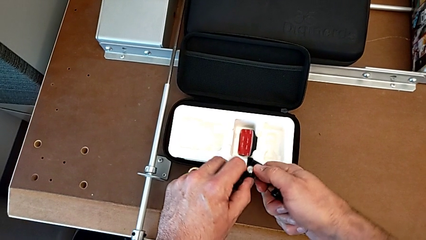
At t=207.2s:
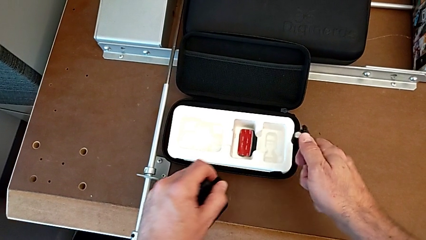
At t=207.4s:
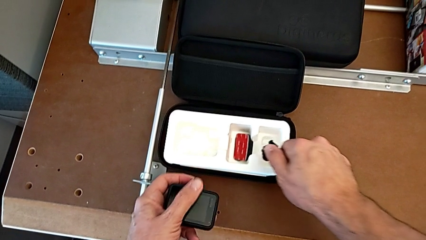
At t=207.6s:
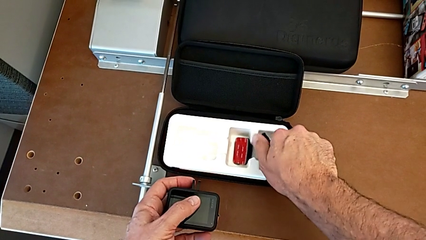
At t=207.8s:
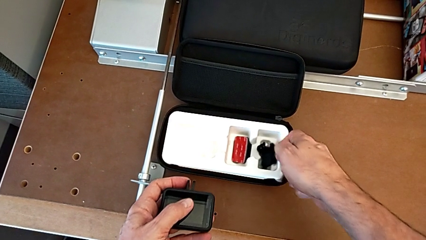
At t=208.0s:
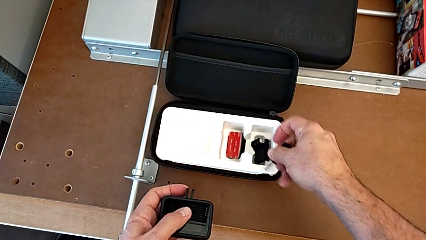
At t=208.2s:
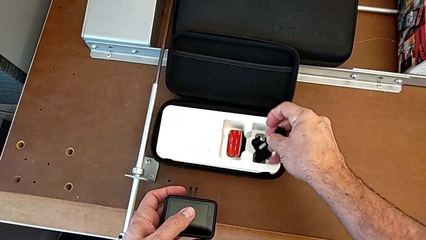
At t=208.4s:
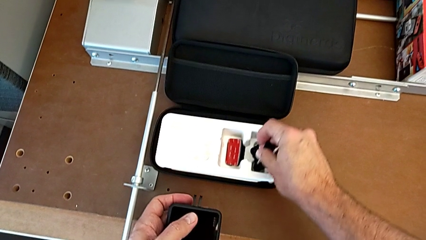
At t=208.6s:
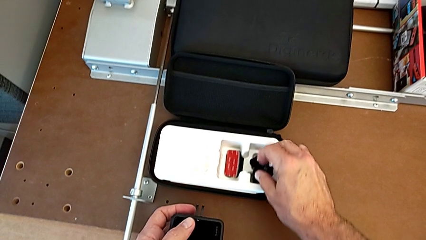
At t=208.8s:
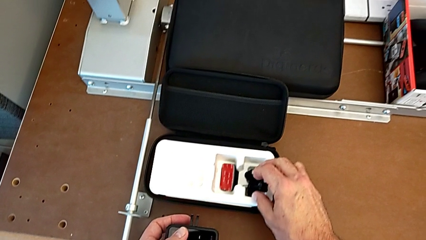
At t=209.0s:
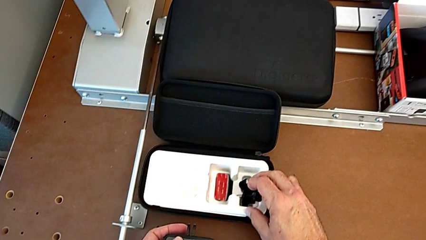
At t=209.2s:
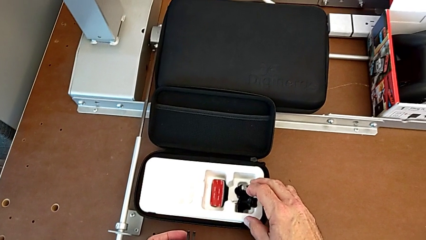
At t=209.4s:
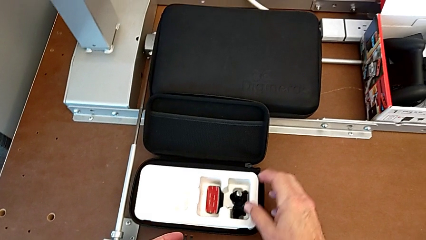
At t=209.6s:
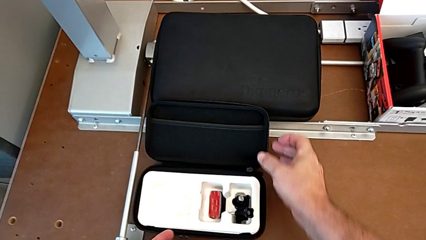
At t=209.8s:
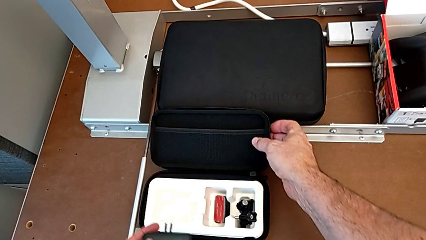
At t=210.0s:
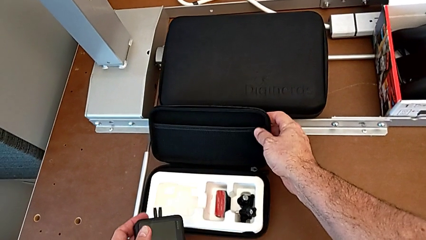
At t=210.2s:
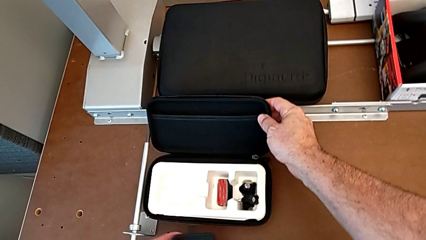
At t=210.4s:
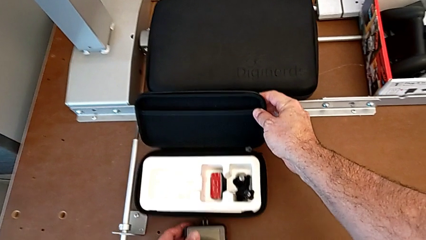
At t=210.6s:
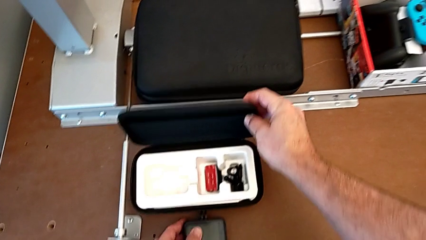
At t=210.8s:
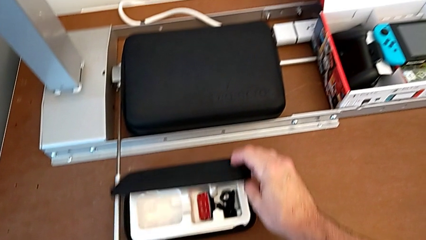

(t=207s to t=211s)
The camera wearer is disassembling the strap. They withdraw the mounting peg.

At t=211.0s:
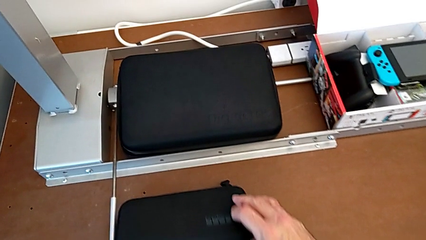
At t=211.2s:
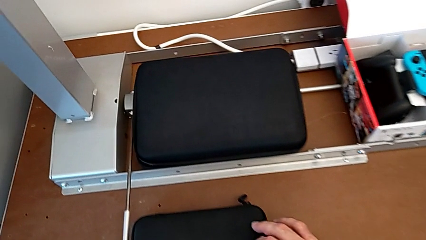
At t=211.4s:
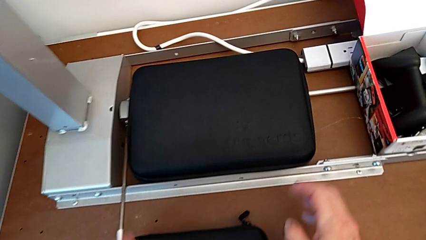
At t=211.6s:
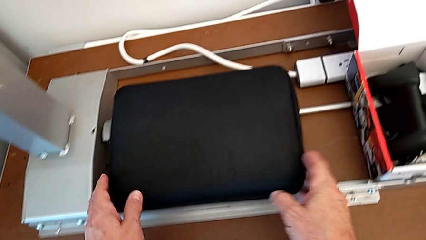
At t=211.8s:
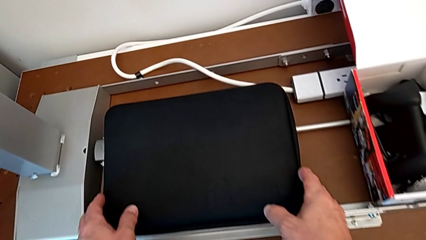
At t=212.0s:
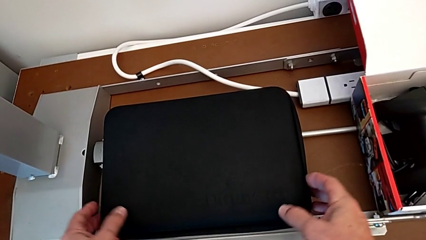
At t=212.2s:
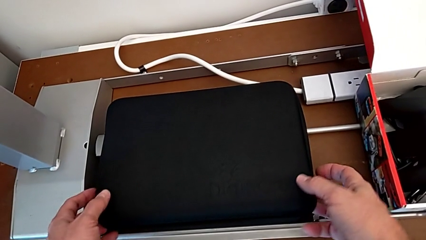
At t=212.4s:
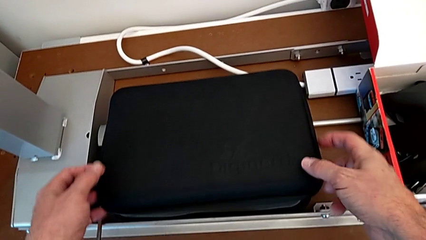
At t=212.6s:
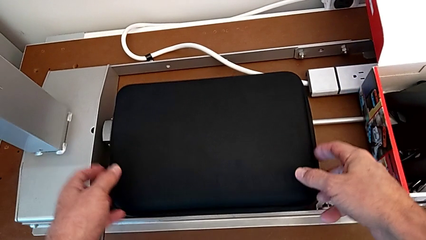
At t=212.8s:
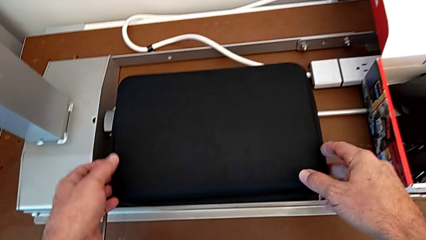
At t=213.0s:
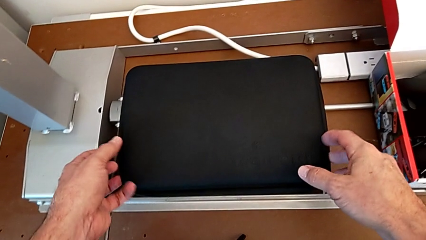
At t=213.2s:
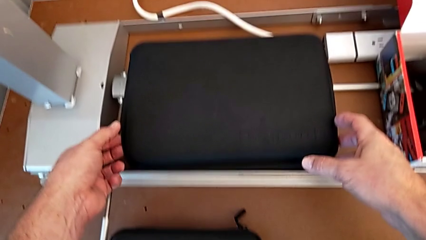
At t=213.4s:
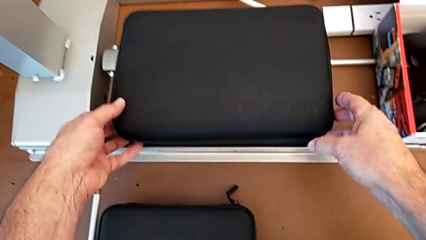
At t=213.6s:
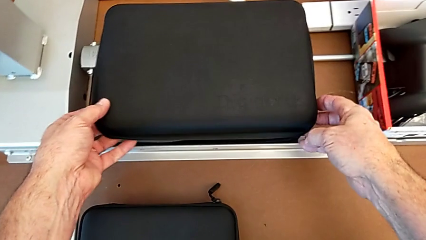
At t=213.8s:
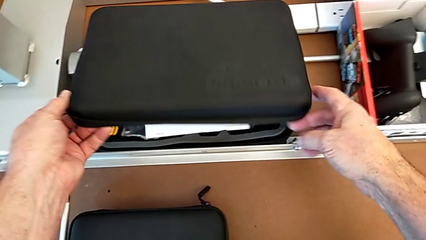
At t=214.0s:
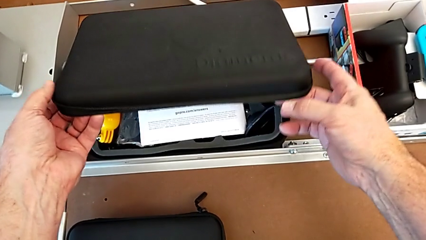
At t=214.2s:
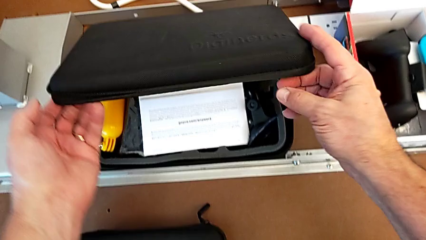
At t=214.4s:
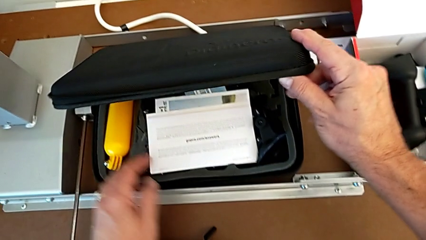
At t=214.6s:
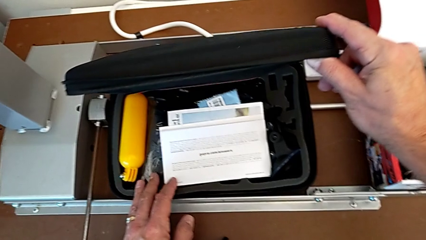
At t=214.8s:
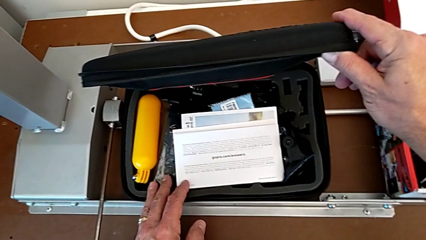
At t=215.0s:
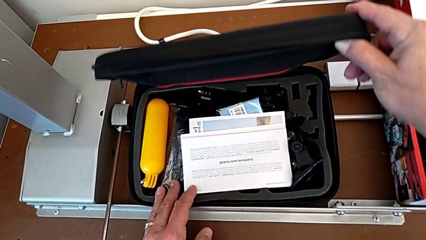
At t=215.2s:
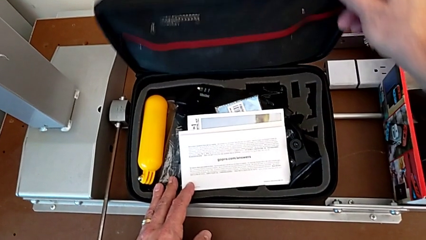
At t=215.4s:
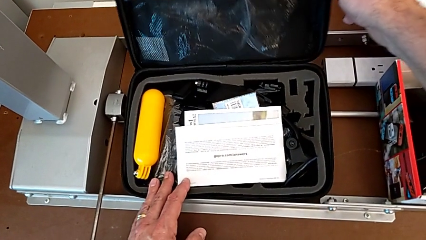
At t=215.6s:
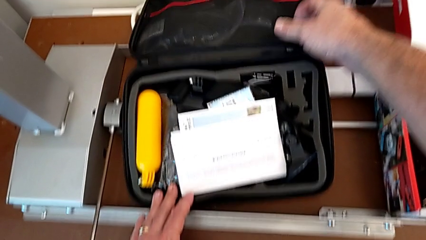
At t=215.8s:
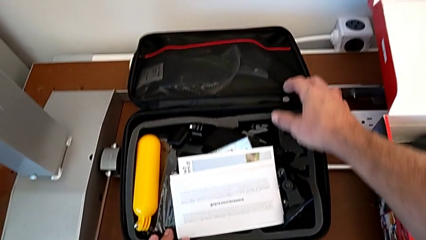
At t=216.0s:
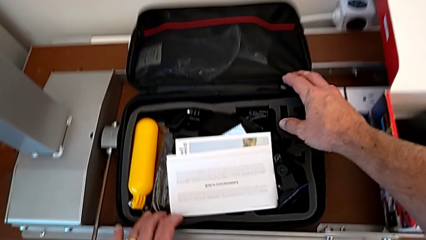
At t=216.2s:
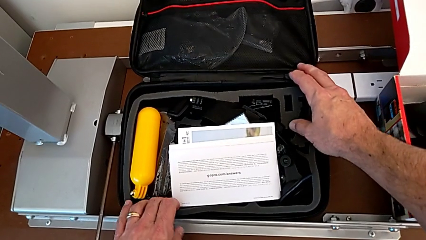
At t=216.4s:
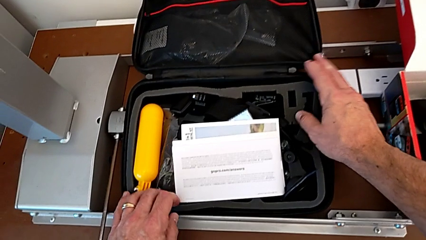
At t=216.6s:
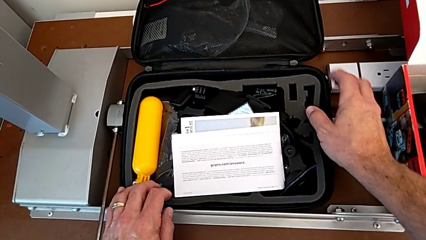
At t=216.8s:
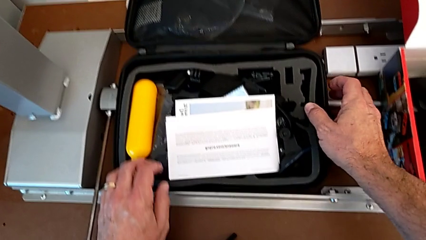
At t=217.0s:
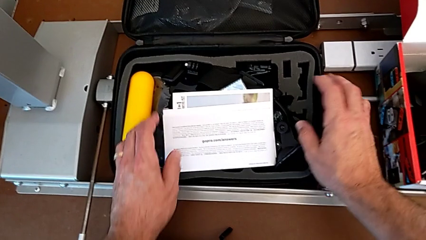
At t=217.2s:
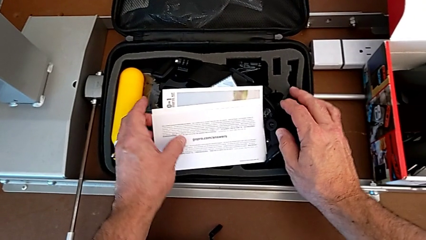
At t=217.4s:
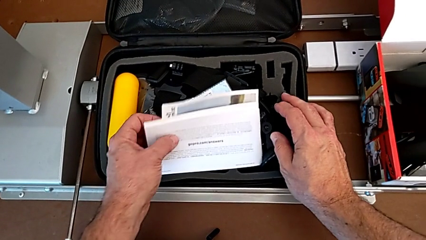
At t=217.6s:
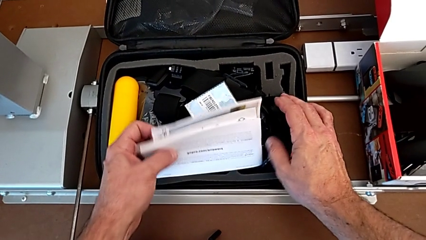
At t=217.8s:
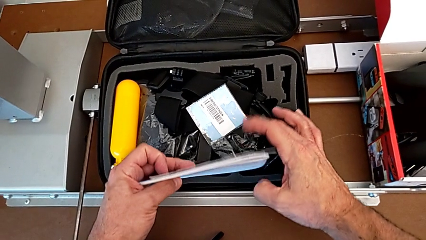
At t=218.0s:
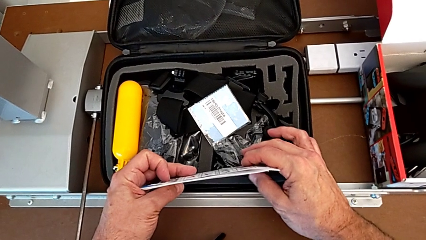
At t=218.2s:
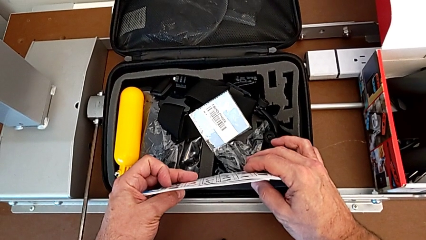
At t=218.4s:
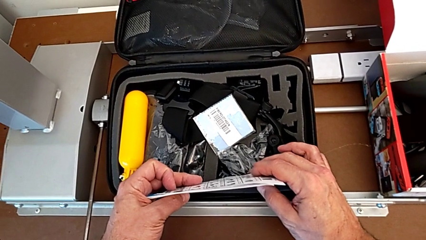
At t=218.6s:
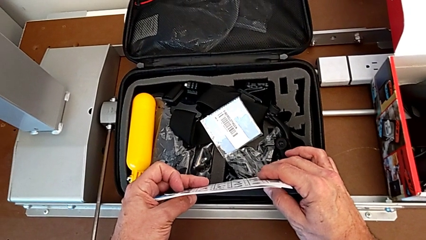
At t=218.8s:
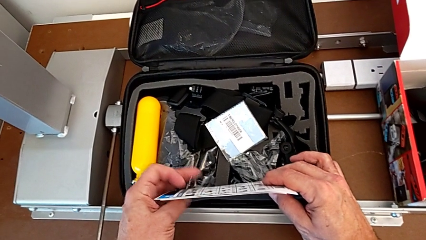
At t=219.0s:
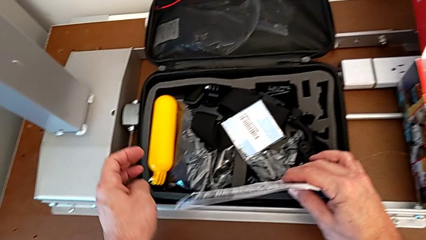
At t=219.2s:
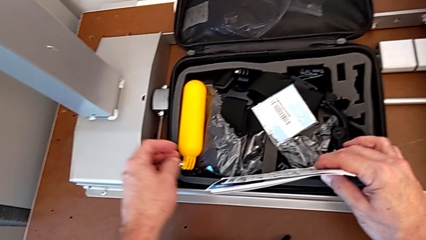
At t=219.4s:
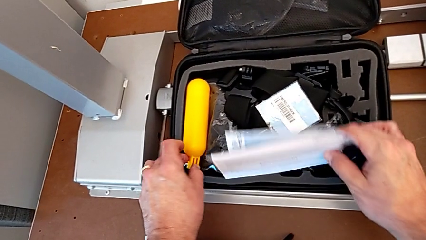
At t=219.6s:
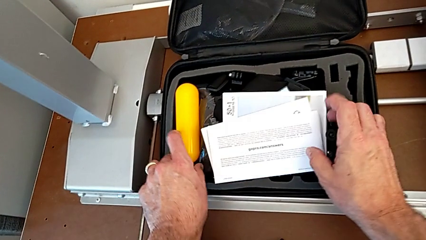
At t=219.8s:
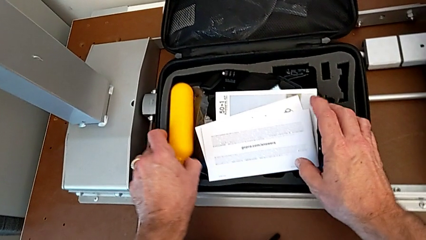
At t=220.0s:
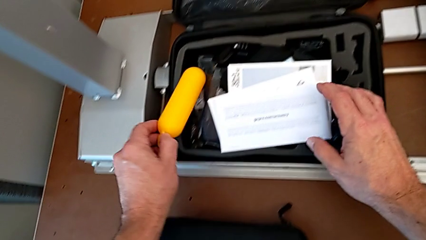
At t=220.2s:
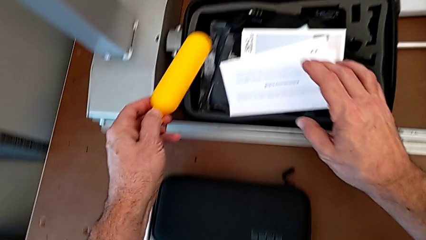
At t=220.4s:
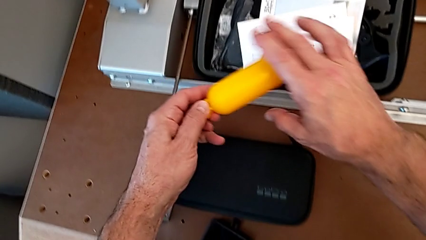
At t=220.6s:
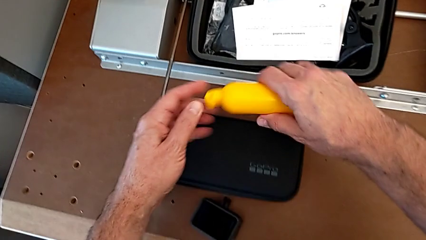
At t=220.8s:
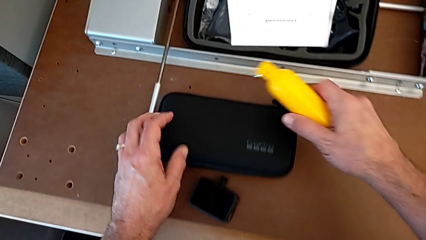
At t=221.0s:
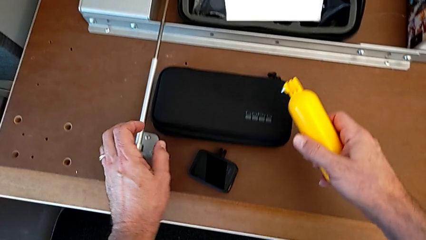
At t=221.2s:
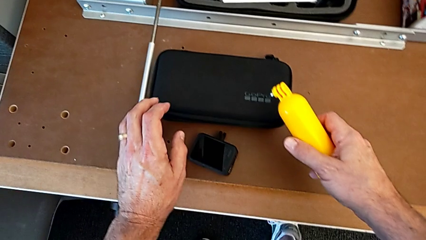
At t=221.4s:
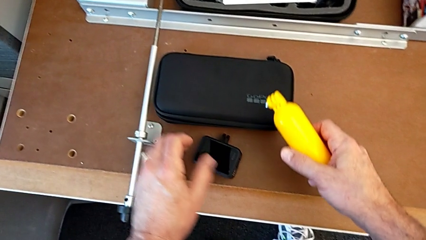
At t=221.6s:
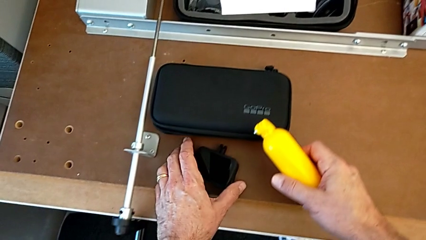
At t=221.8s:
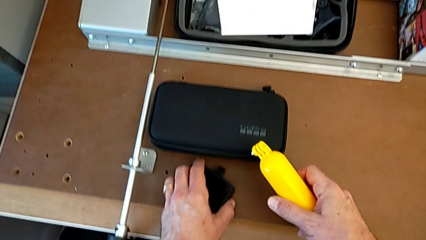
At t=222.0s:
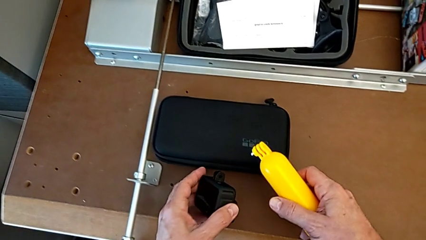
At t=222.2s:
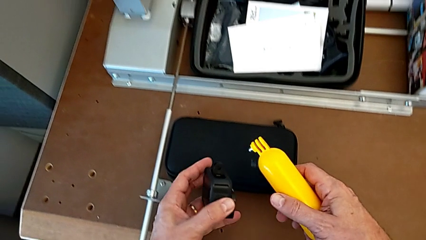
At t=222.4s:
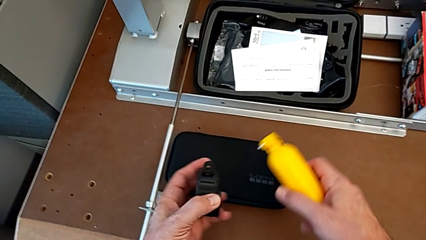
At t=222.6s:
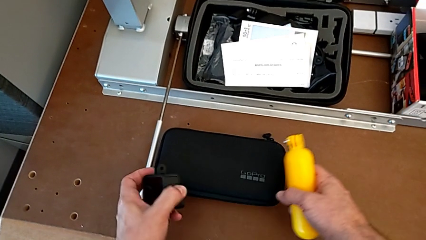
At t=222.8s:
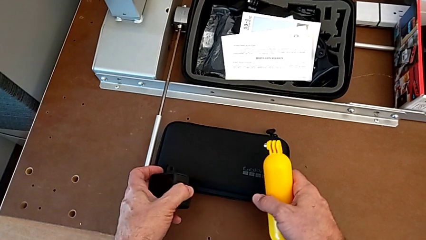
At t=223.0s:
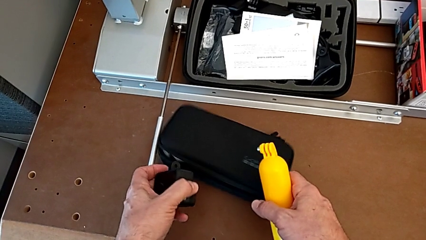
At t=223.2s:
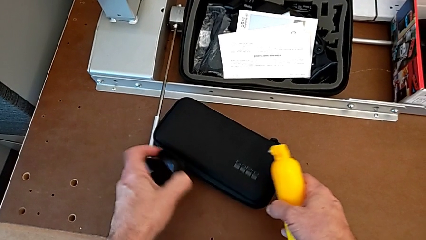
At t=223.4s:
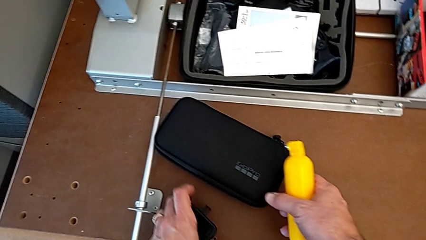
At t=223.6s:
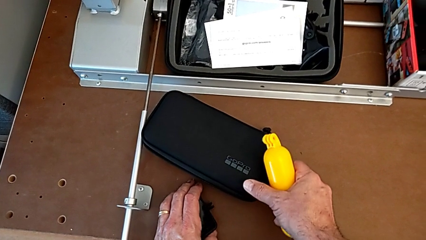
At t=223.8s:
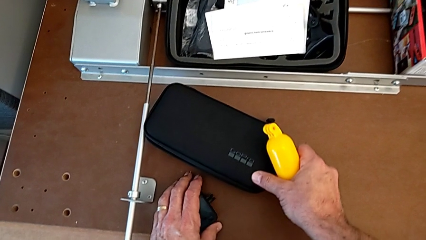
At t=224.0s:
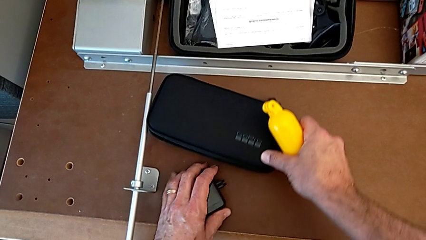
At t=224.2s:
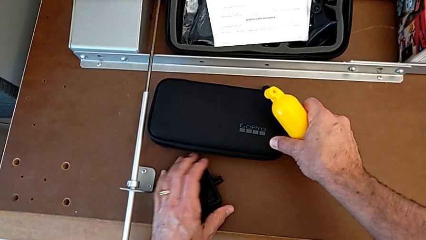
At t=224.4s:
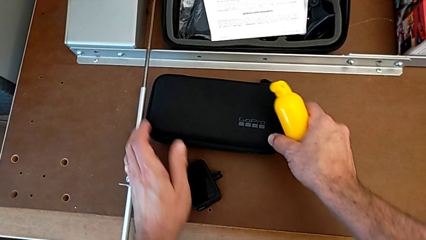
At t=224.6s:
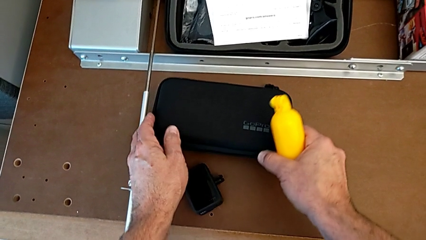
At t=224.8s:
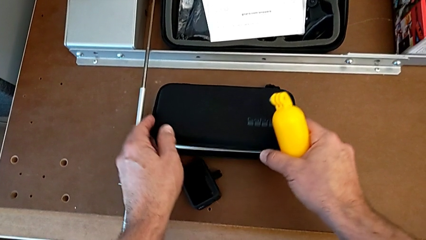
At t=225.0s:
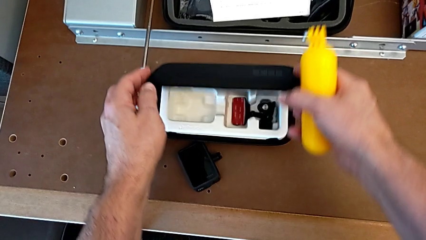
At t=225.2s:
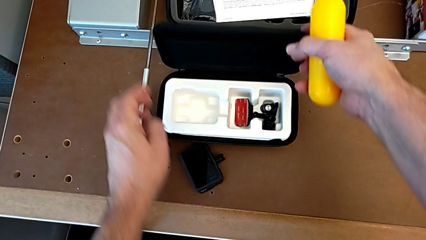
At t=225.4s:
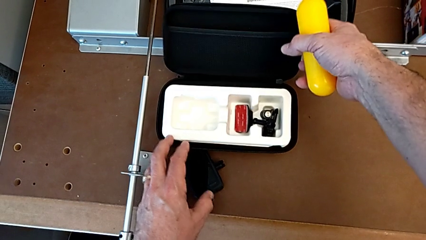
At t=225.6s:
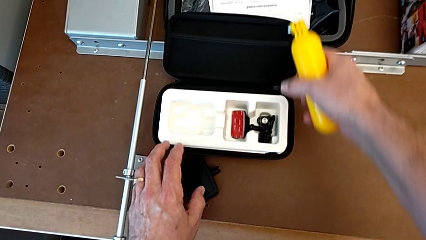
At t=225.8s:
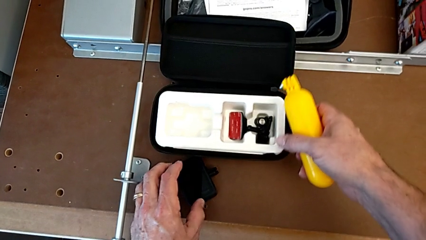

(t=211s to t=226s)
The camera wearer is assembling the handheld grip. They open the large box, inspect it, grab the paper stack, grab the handheld grip, place the GoPro and open the box.
